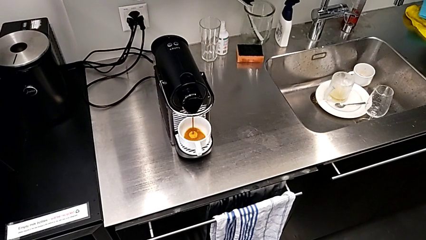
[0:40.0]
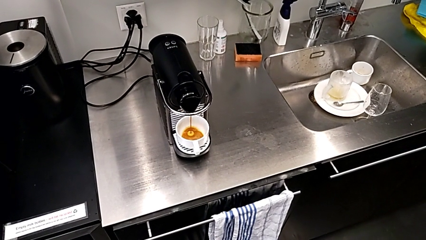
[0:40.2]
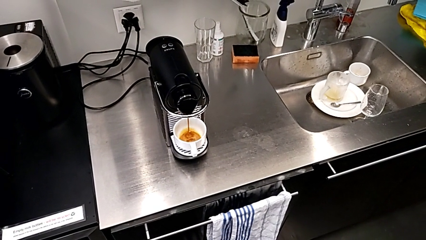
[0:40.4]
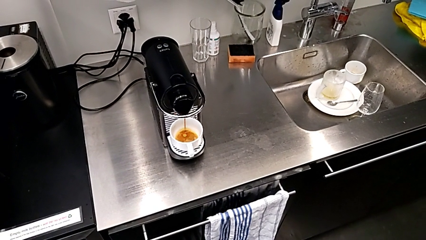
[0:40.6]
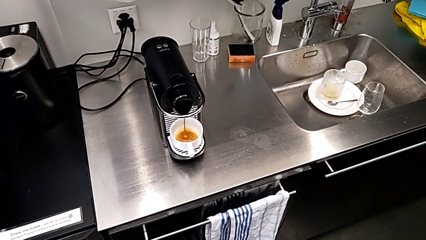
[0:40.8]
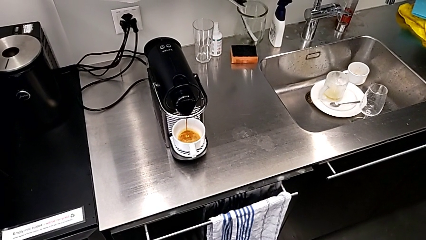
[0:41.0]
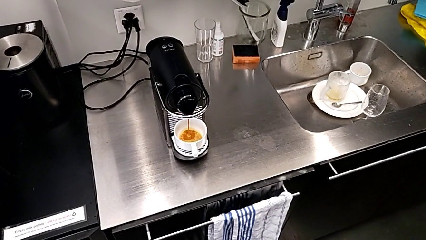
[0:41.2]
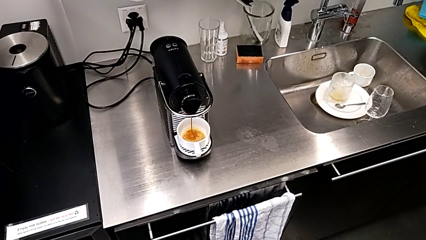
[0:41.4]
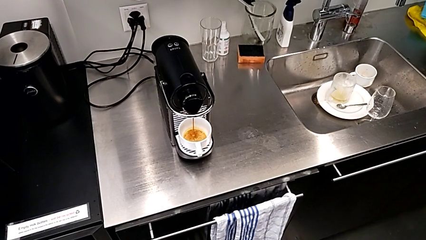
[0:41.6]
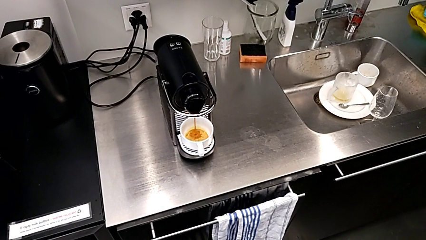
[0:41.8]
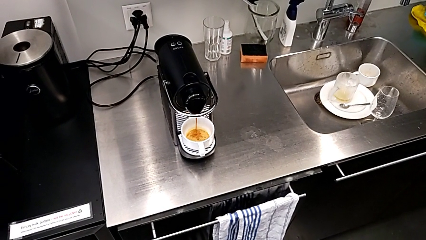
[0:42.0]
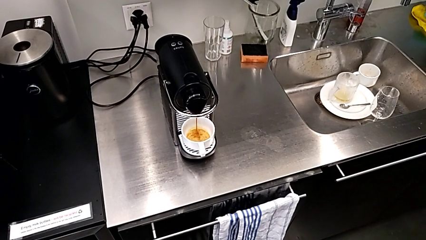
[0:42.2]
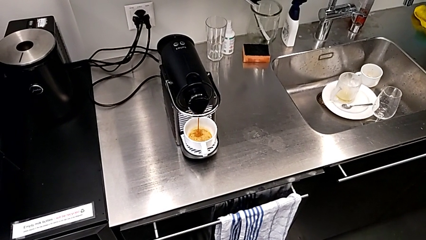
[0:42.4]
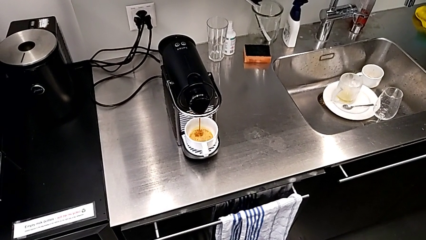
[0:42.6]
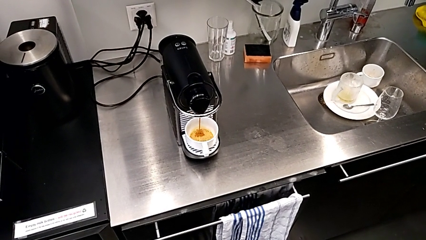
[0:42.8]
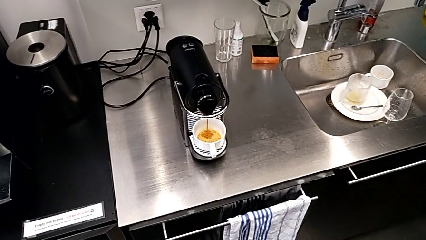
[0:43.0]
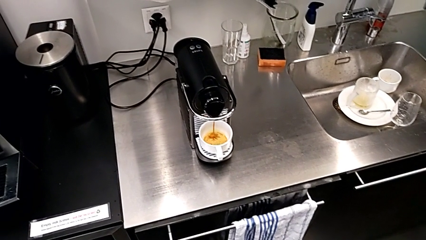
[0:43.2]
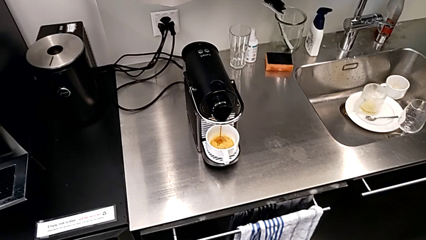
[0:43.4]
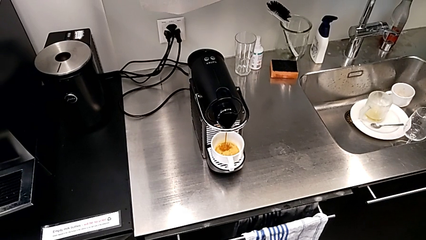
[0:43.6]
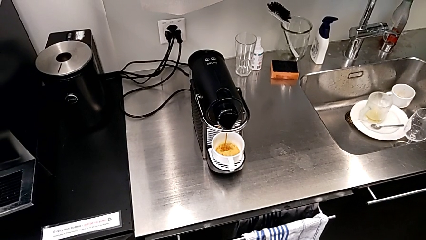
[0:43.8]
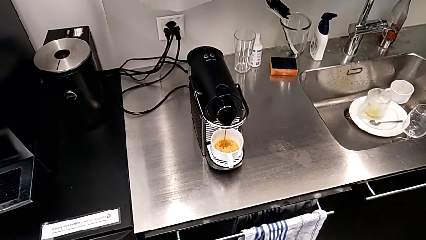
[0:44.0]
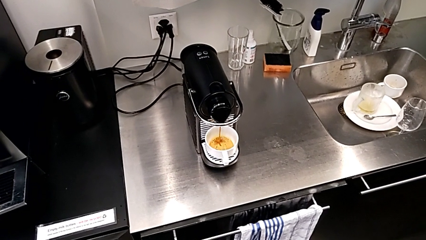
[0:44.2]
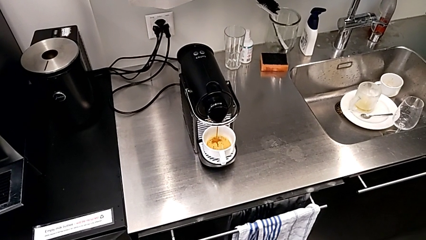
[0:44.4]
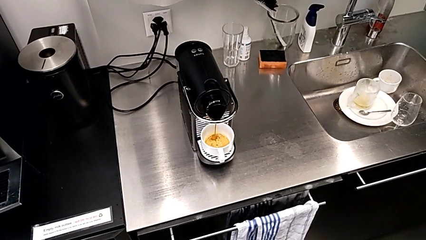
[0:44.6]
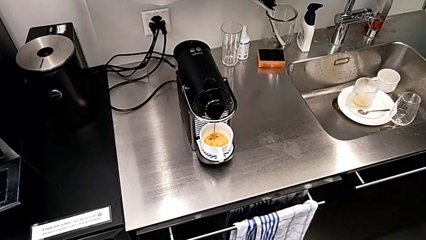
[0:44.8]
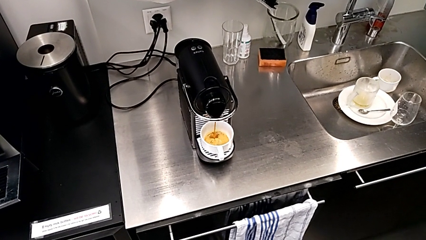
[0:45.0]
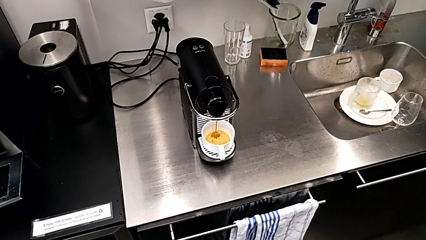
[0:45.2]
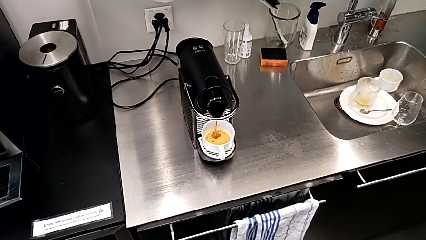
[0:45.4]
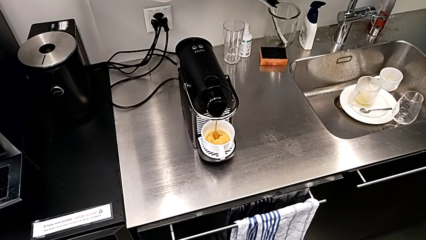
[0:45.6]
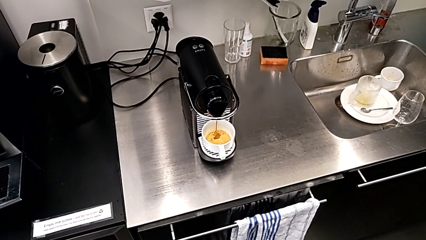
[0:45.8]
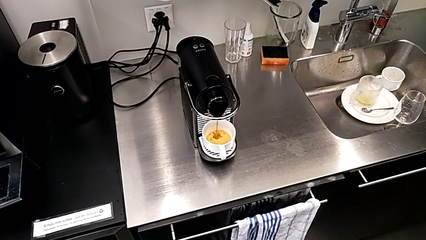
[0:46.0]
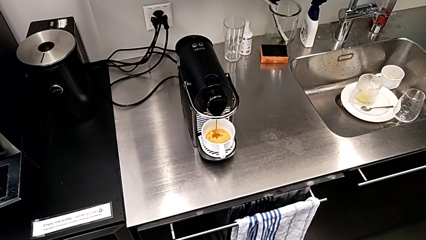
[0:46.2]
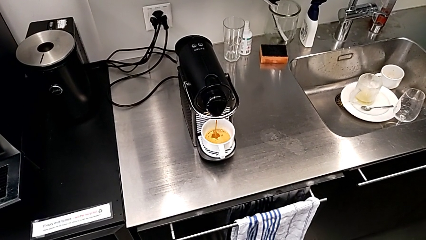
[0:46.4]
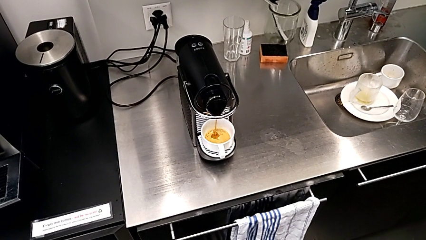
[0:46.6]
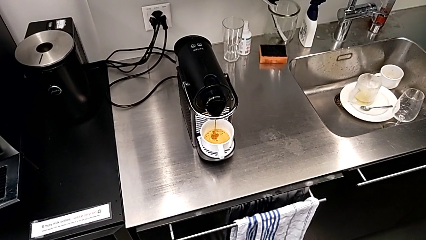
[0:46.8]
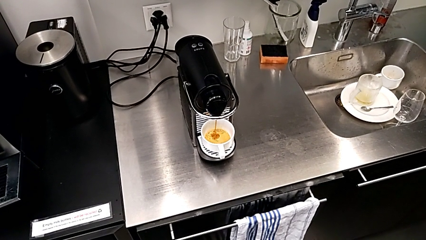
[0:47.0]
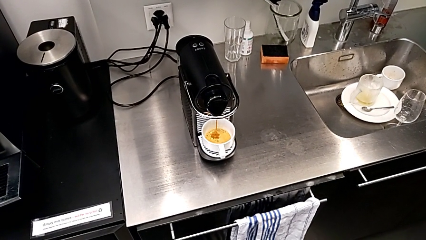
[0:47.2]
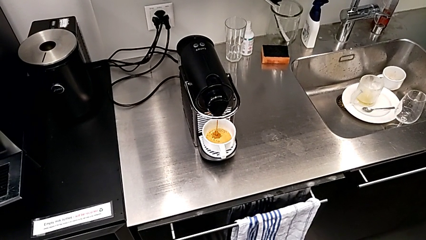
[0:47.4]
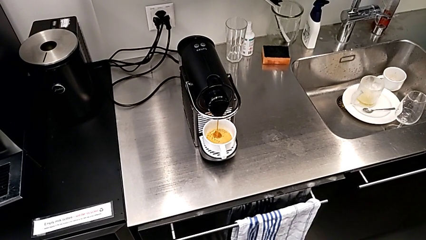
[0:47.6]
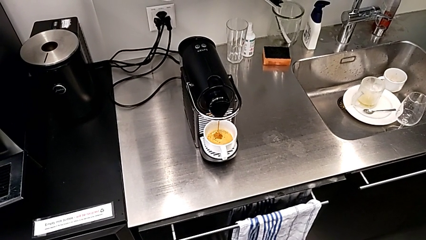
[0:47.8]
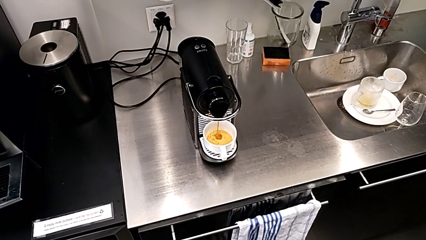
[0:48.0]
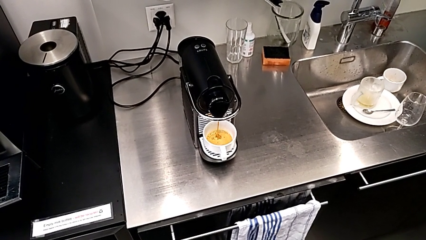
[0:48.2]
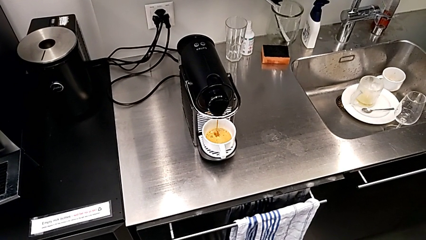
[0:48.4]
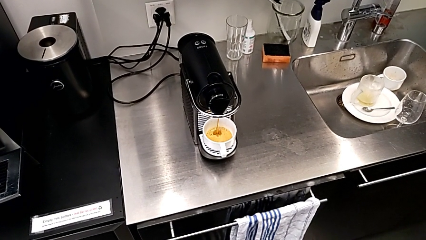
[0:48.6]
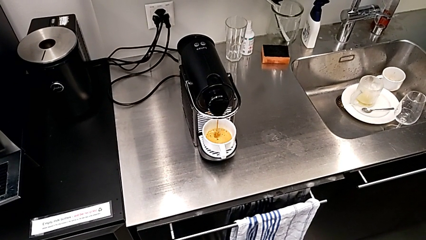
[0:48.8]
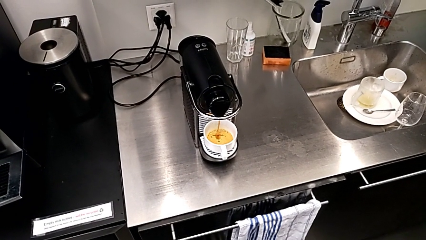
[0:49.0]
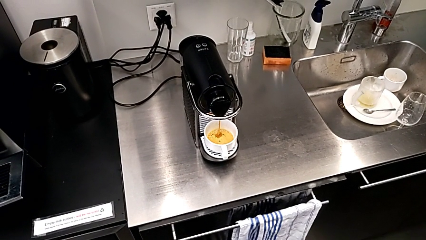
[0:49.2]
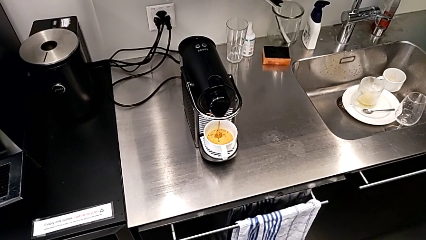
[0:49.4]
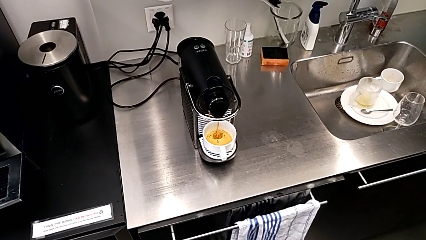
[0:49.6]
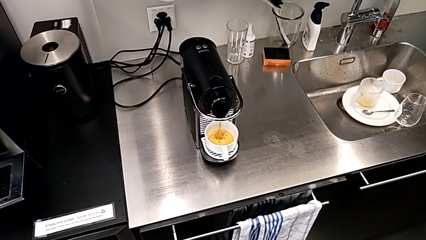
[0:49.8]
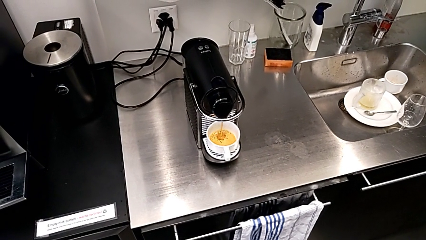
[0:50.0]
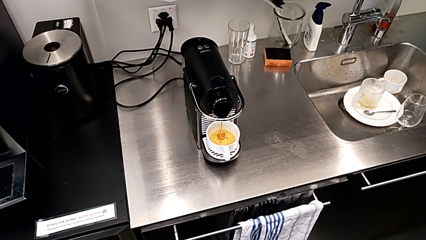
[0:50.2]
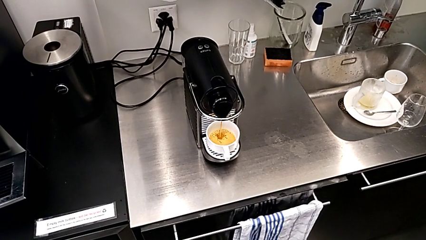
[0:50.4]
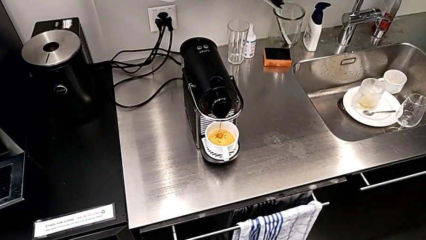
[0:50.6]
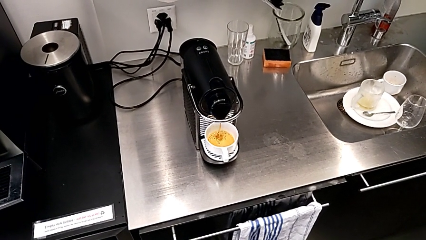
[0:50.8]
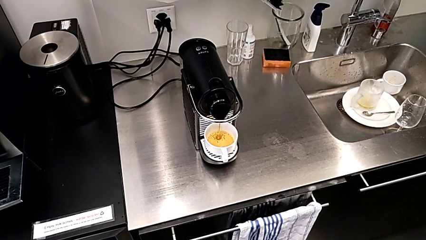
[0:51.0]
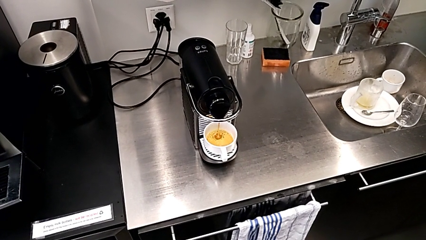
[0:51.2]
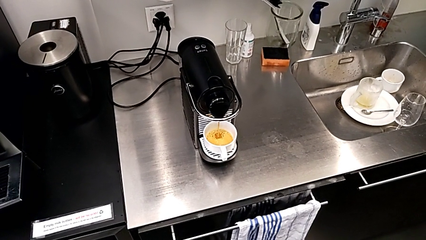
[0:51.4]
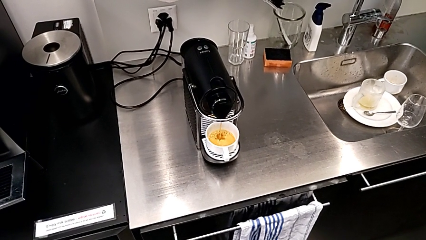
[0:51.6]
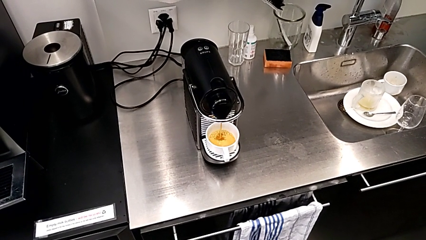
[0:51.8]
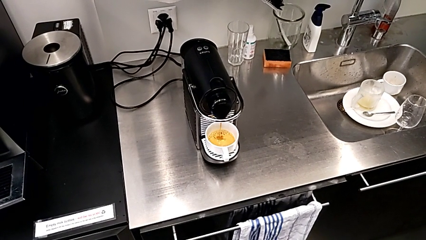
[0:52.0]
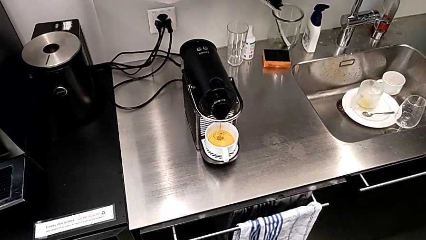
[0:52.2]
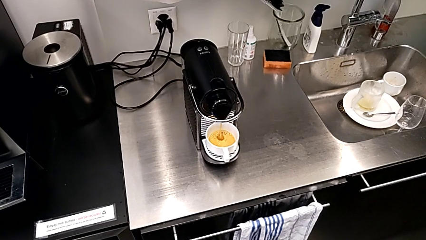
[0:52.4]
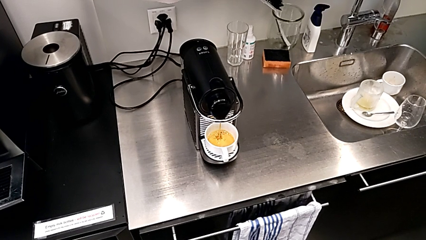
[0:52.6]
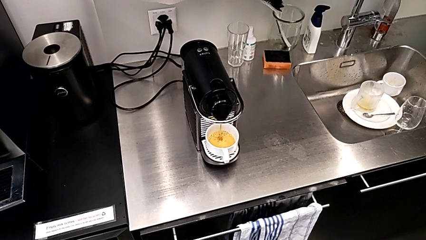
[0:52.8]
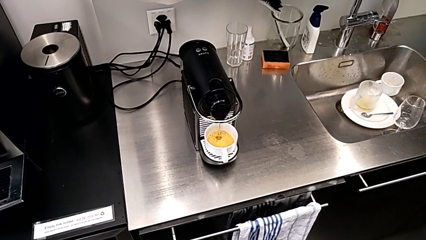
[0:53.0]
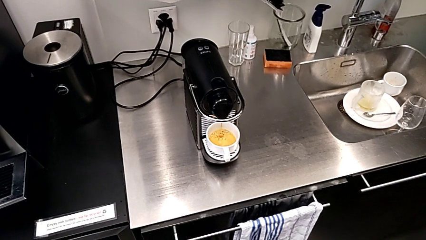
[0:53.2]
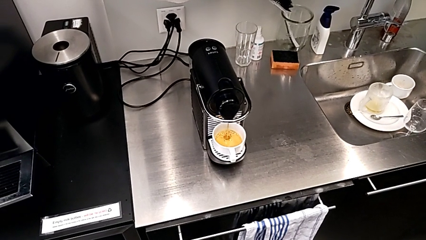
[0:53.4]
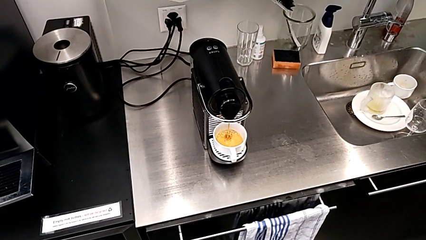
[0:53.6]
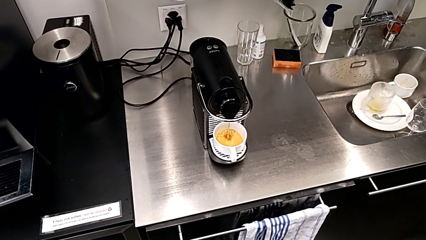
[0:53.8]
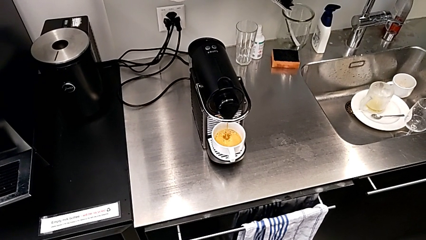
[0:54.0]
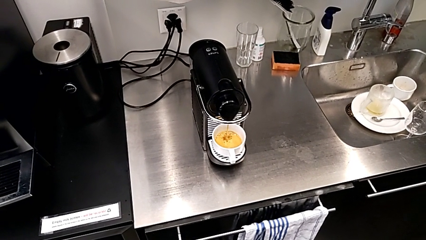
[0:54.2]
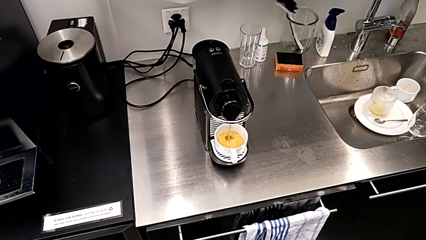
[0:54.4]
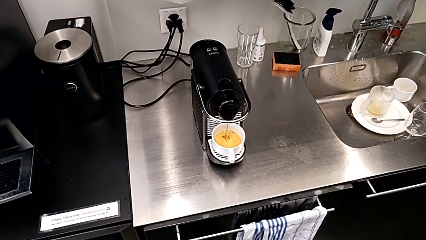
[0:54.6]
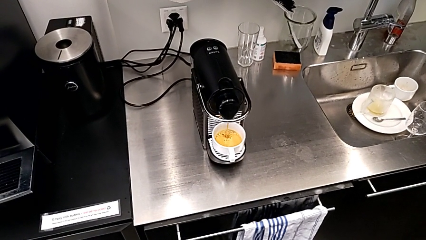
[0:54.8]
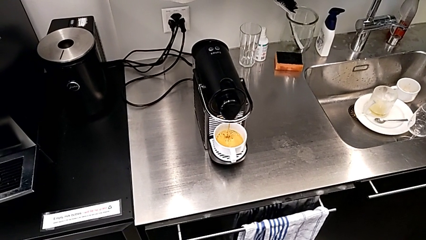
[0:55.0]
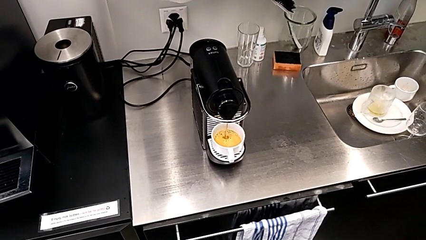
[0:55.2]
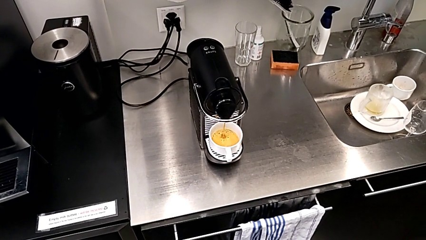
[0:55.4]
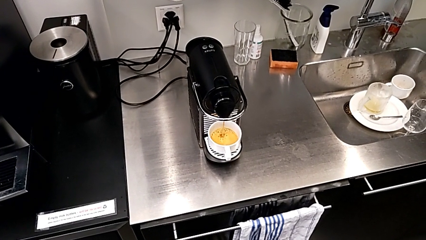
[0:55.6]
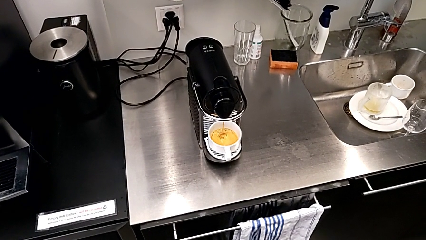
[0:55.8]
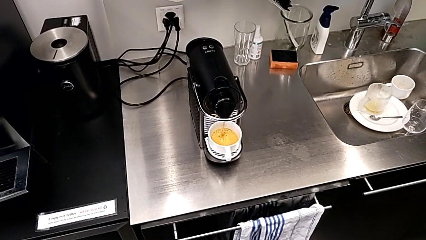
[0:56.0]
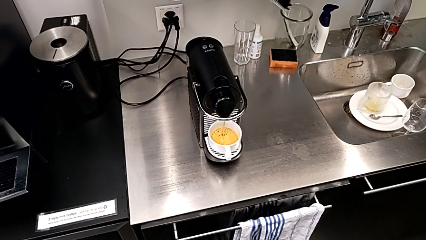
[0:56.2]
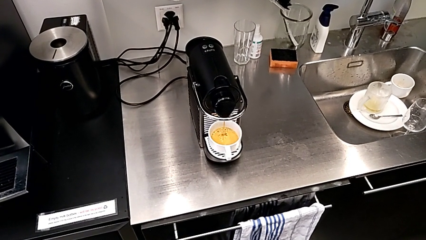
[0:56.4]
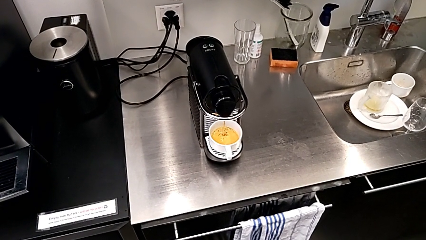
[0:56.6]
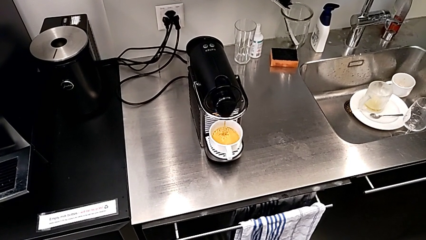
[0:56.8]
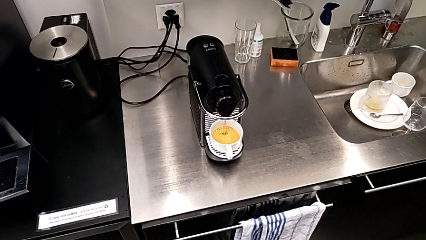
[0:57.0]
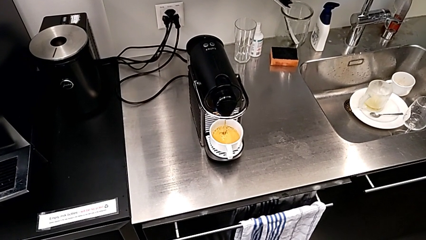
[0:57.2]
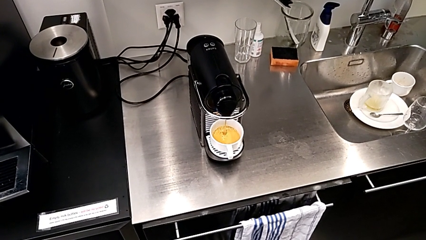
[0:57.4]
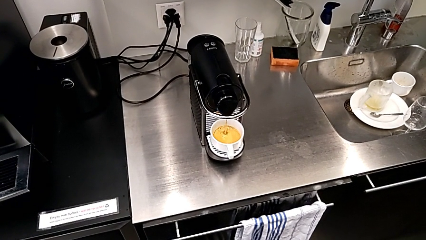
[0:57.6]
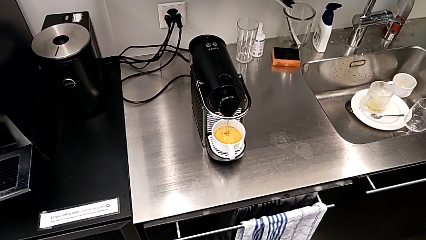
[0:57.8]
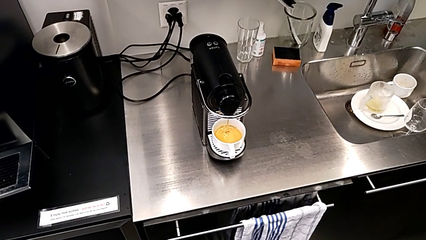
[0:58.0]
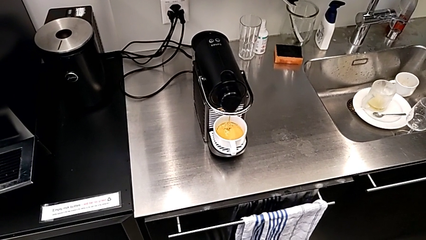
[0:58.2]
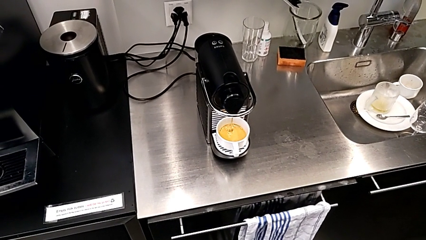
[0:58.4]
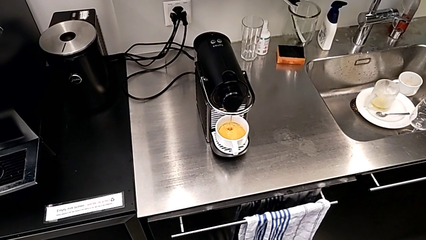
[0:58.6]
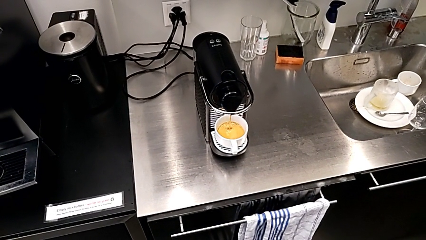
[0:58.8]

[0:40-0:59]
The camera wearer is making a cup of coffee. They keep holding the espresso machine.
